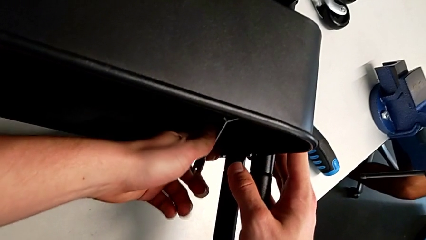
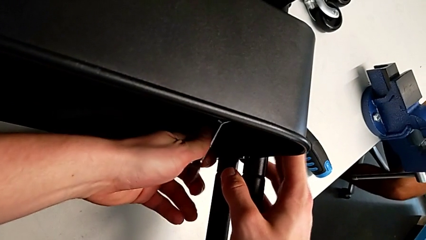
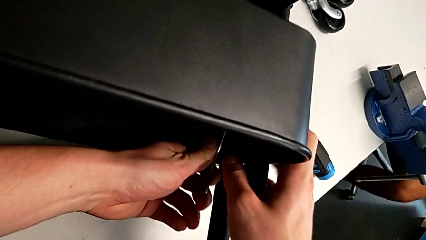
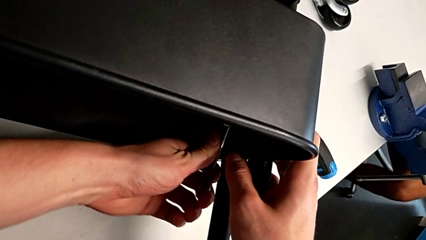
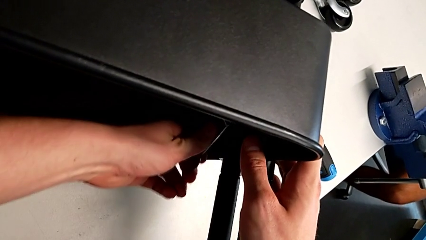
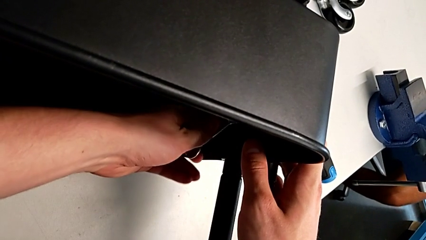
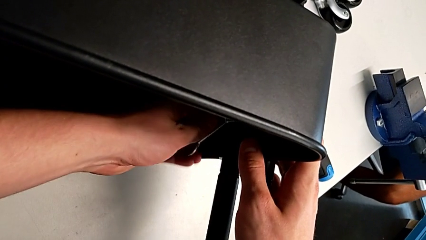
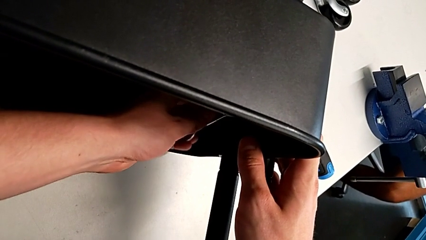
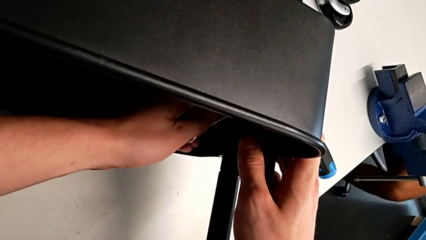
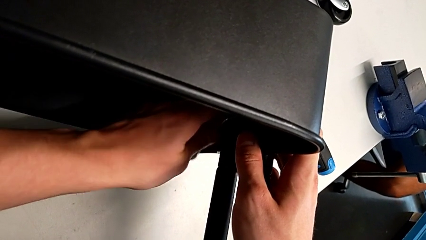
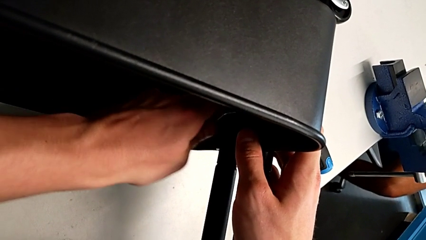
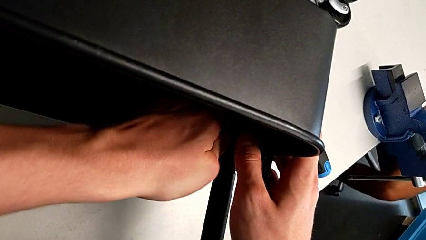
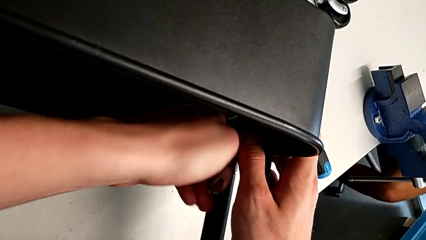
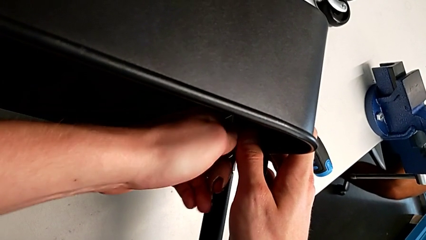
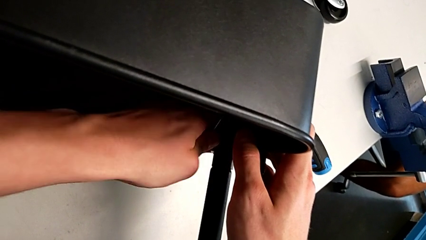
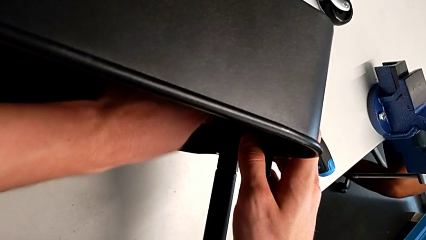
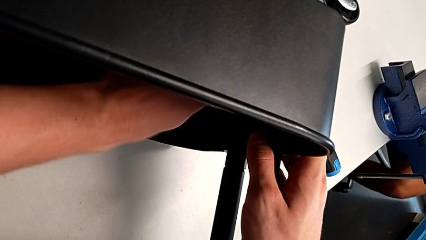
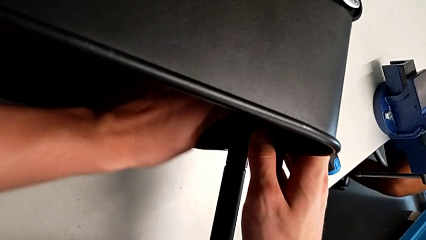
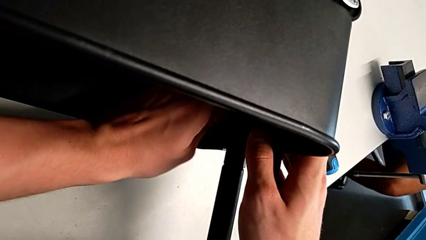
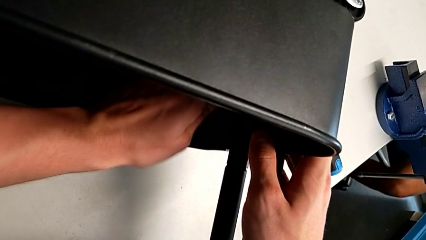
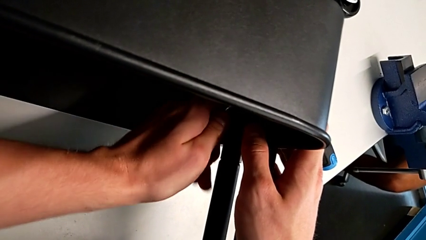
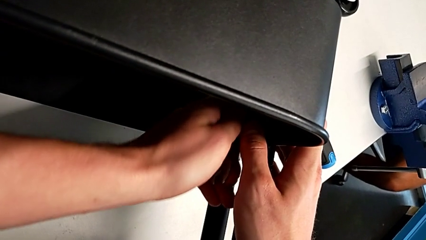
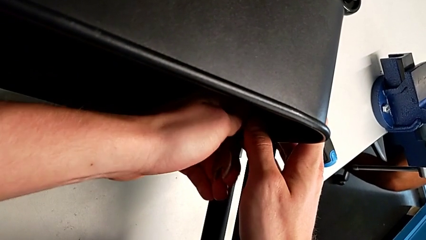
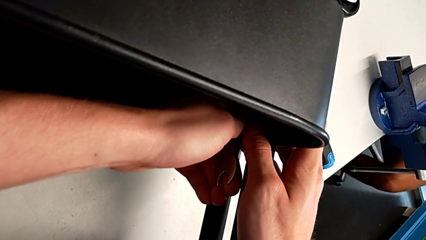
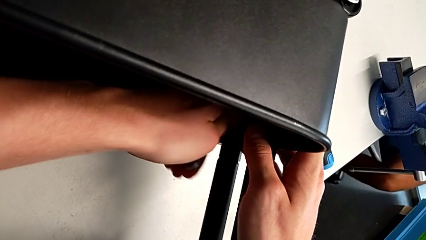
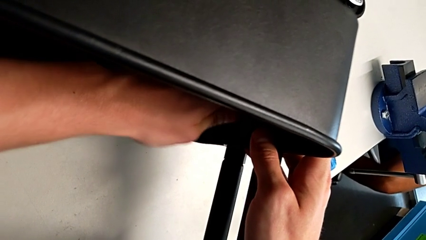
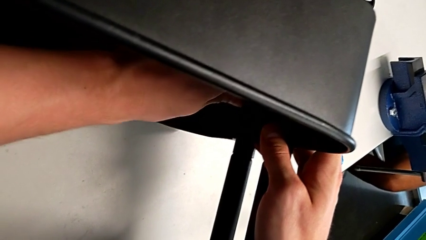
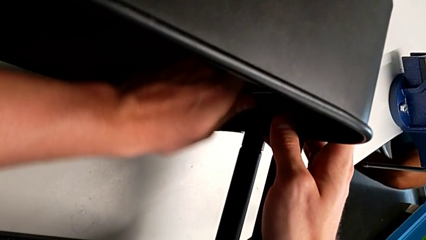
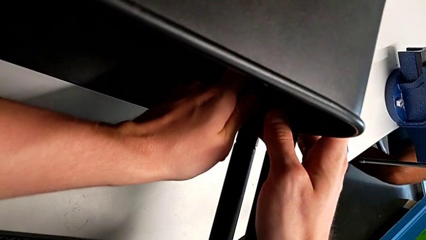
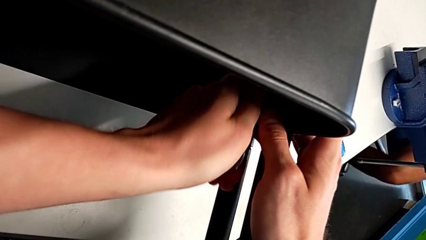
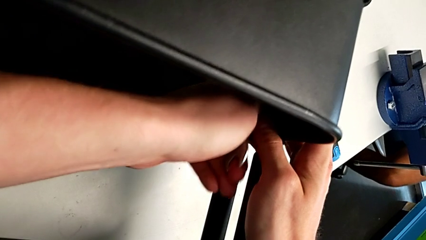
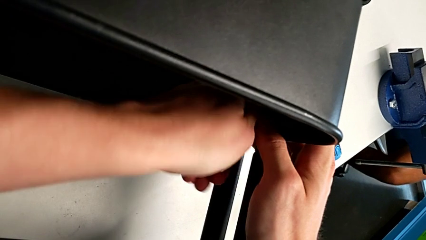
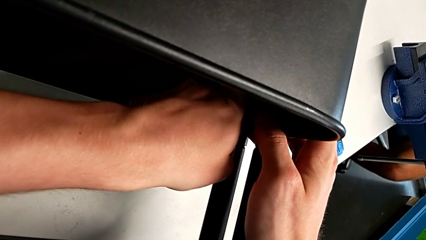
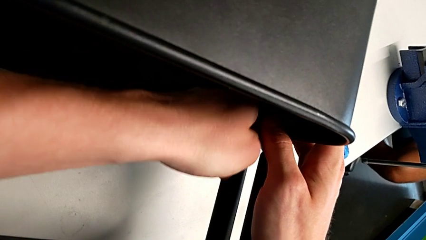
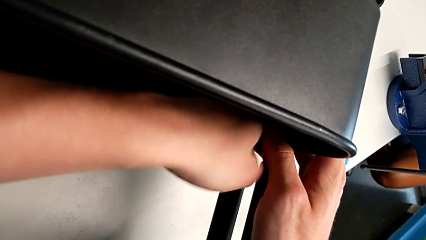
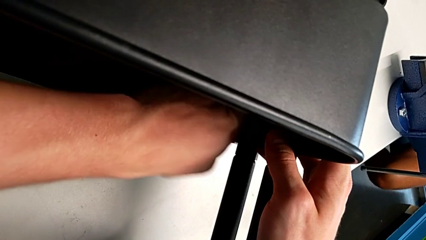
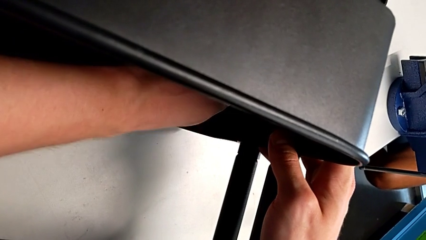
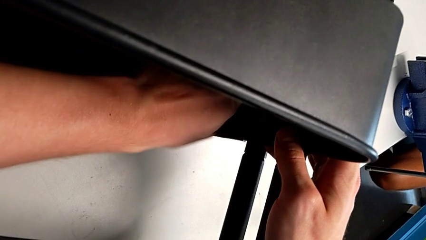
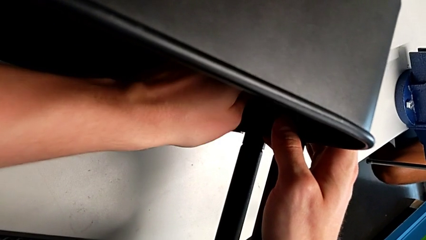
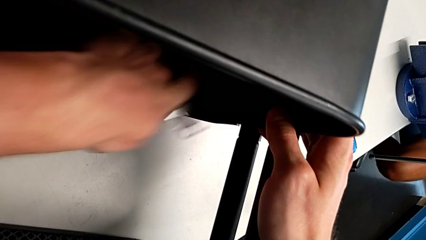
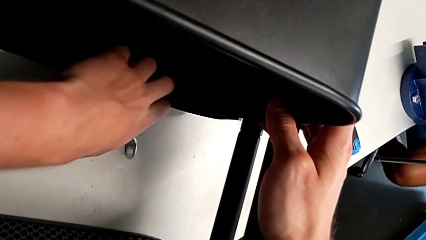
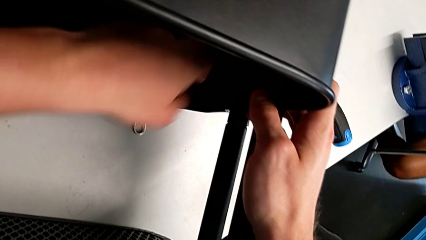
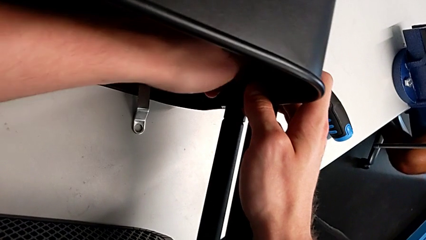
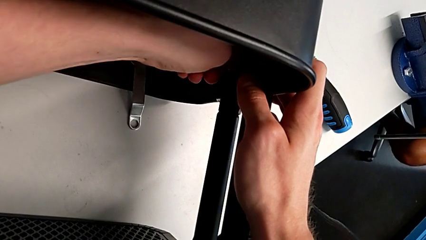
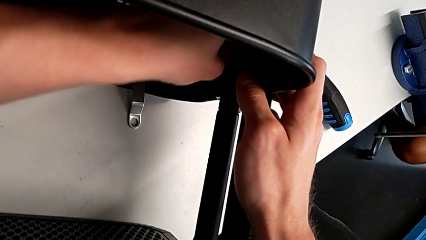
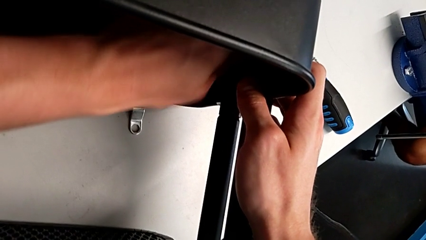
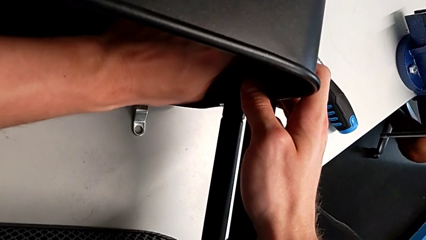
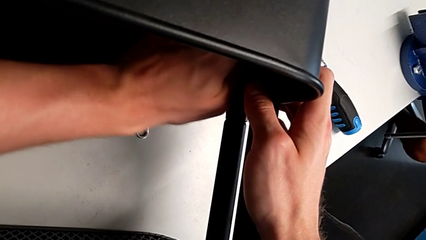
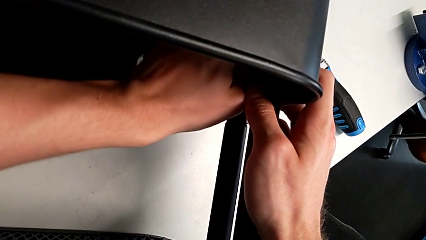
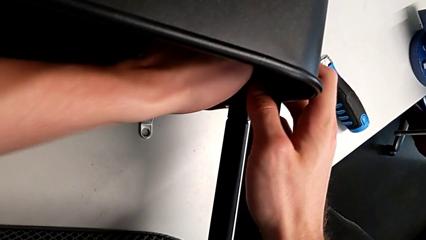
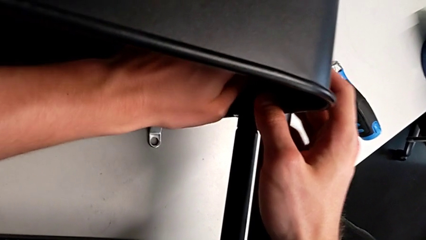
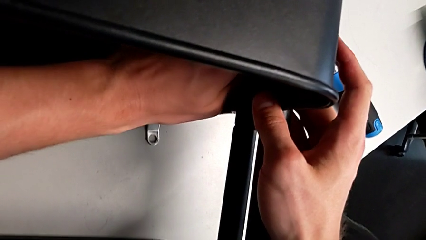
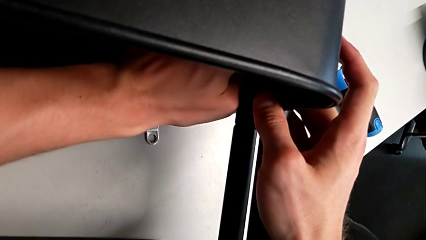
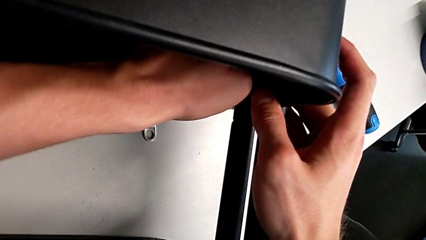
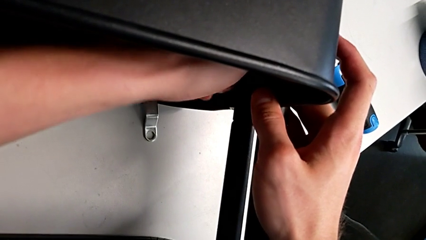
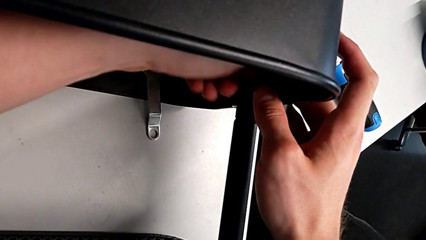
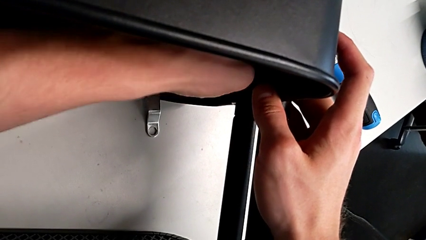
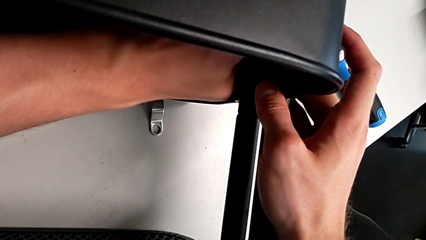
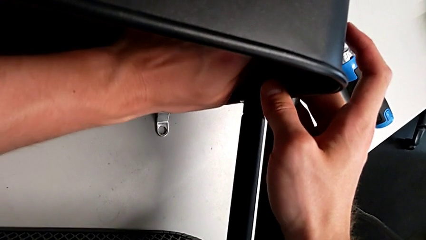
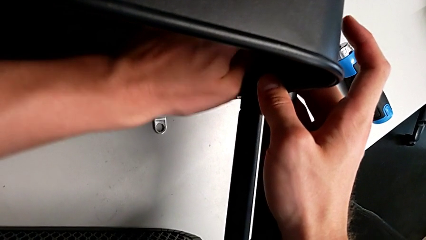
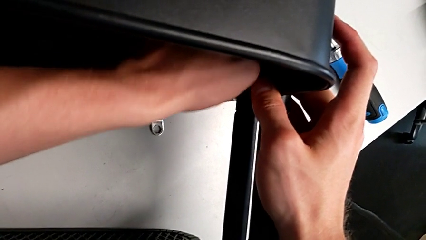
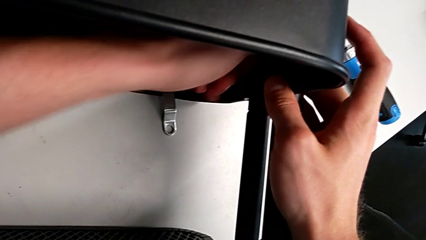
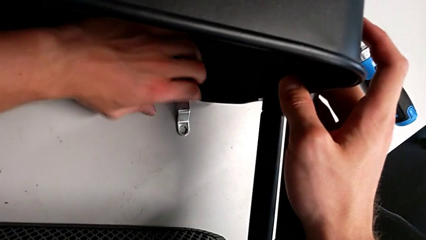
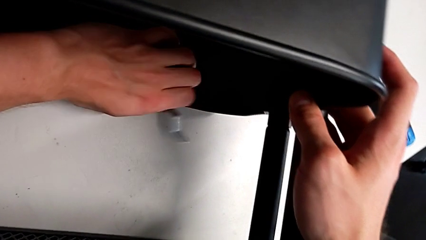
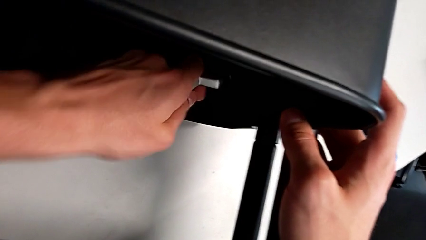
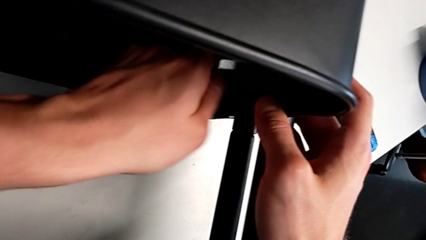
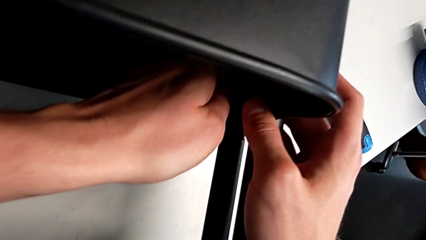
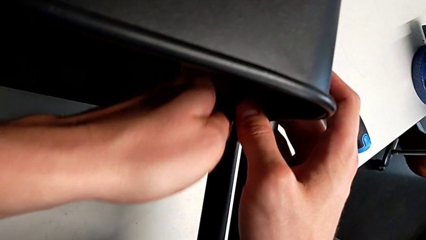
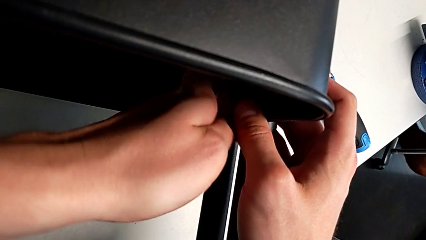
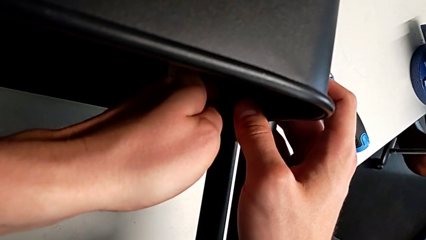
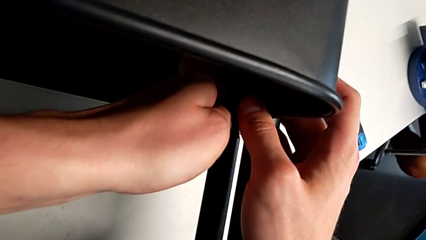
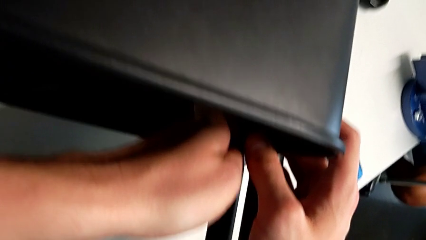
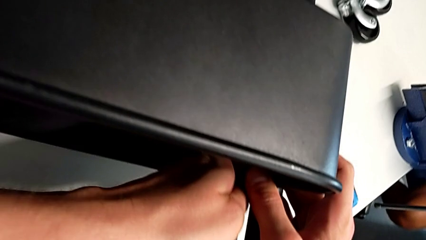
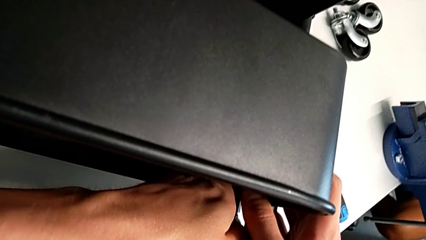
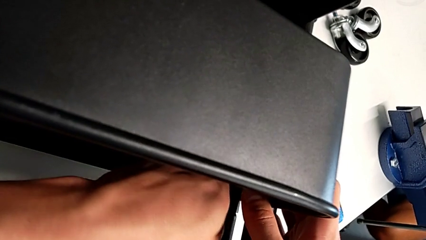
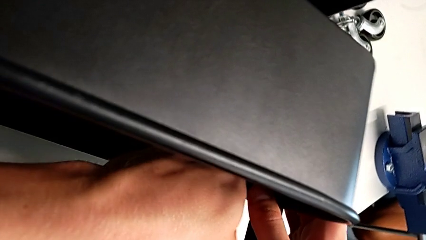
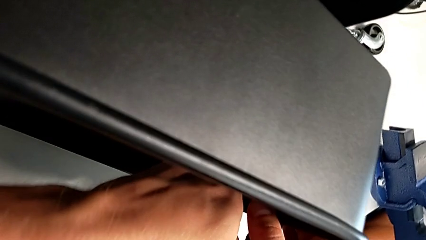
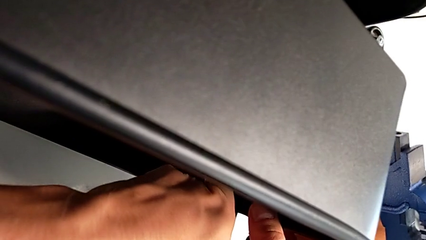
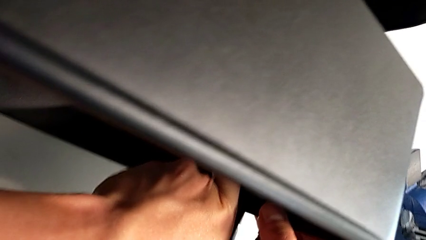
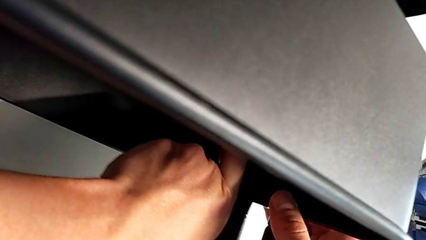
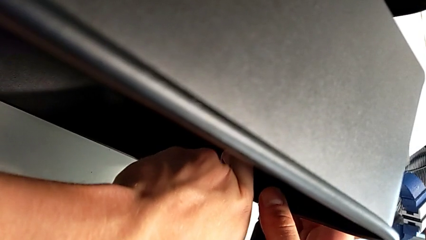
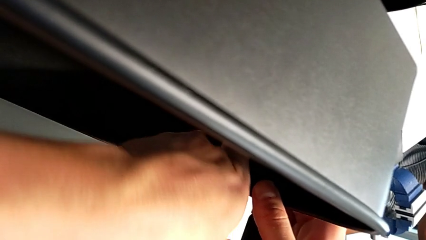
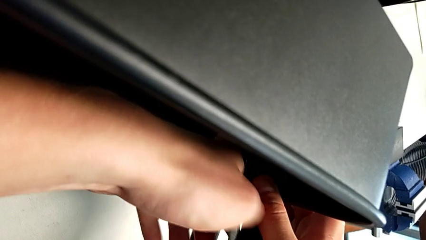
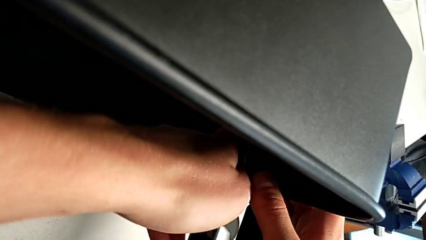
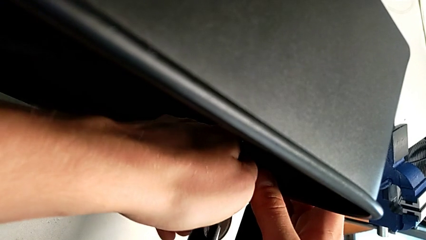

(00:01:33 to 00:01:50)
The camera wearer is attempting to unscrew the second screw from the middle tray. They begin to unscrew the screw.
